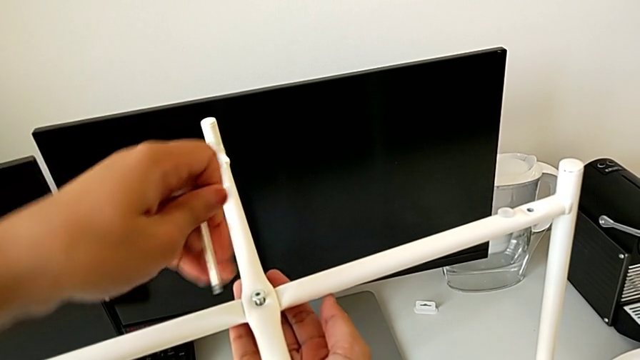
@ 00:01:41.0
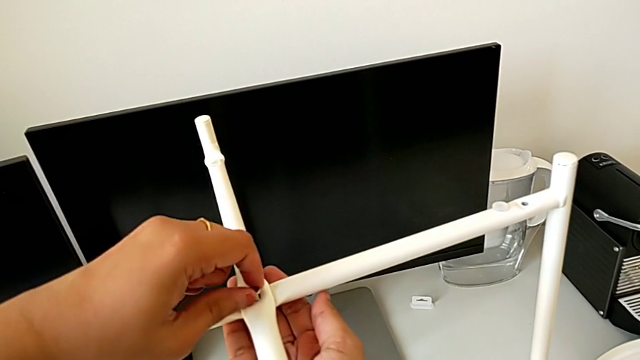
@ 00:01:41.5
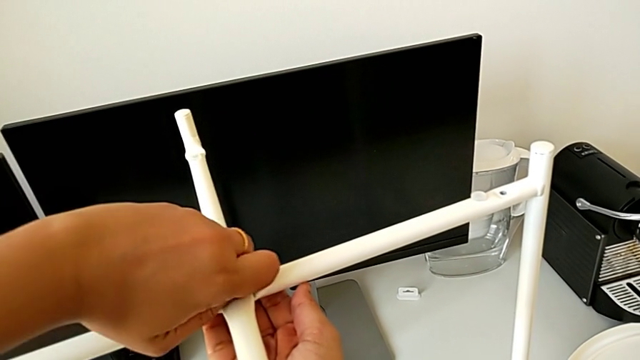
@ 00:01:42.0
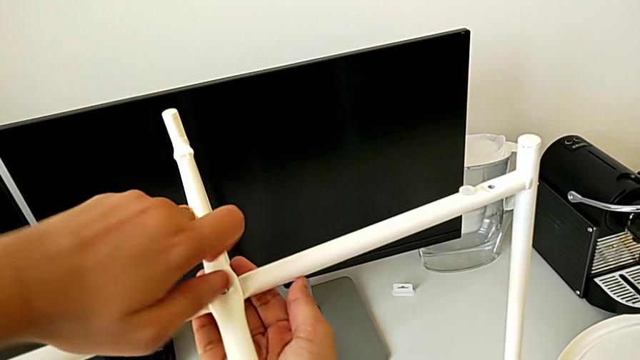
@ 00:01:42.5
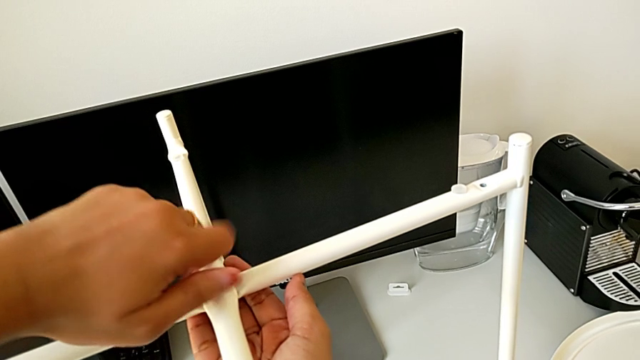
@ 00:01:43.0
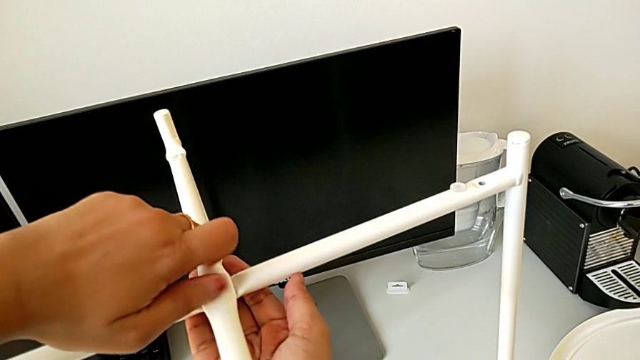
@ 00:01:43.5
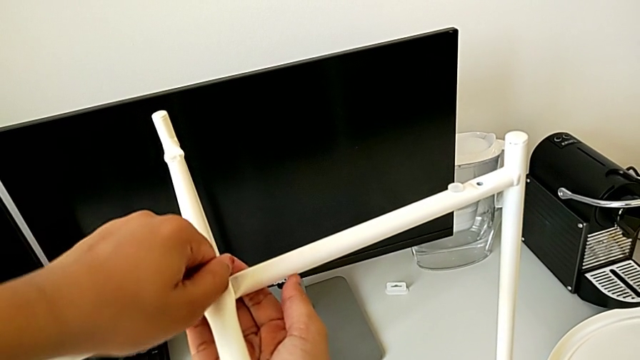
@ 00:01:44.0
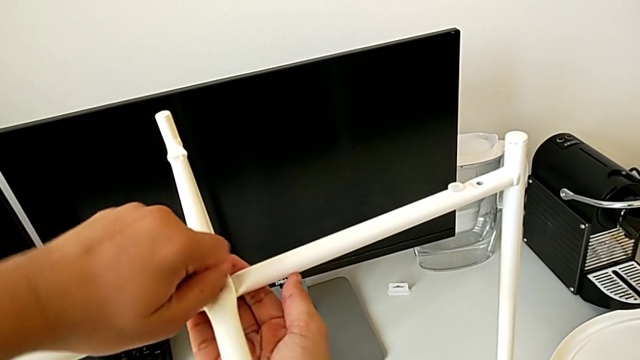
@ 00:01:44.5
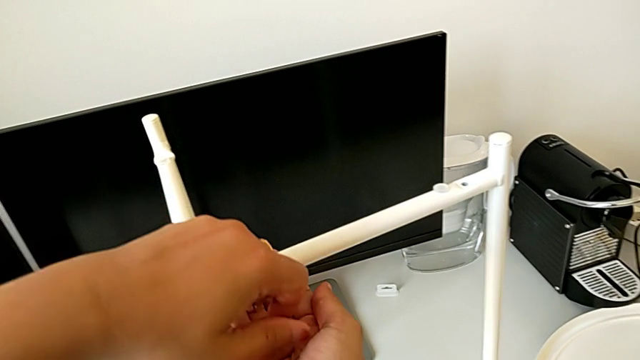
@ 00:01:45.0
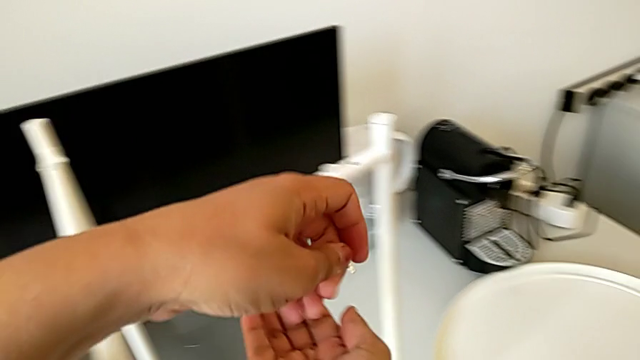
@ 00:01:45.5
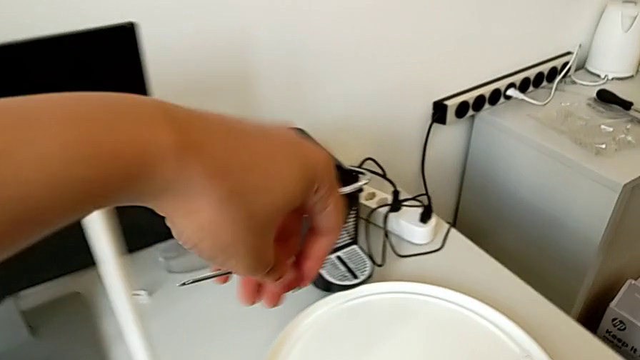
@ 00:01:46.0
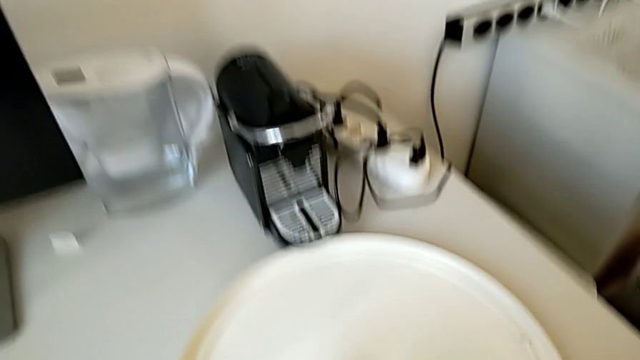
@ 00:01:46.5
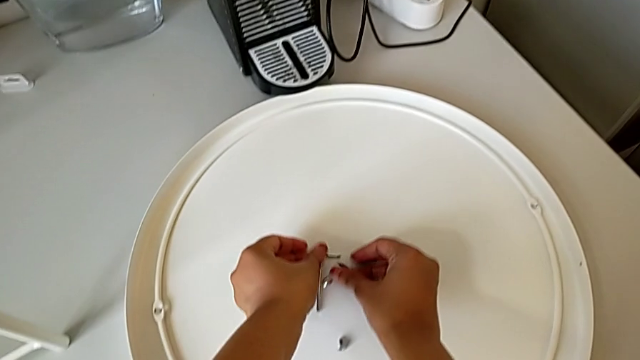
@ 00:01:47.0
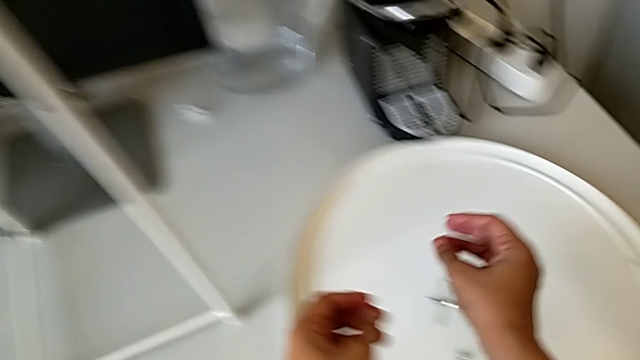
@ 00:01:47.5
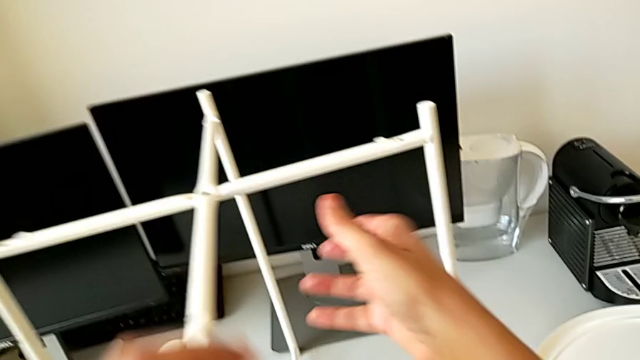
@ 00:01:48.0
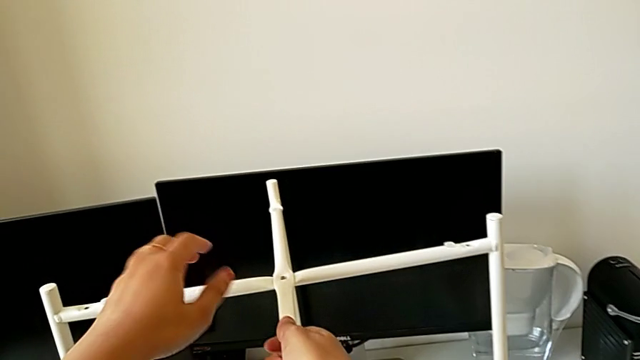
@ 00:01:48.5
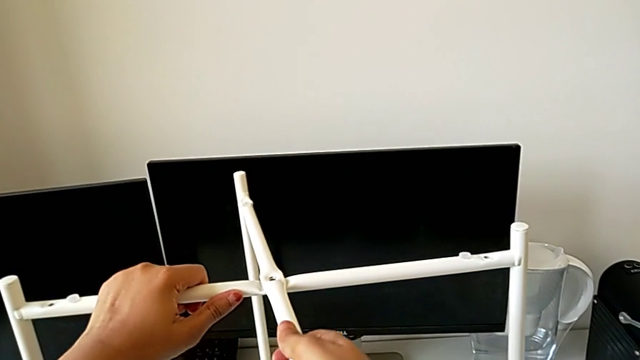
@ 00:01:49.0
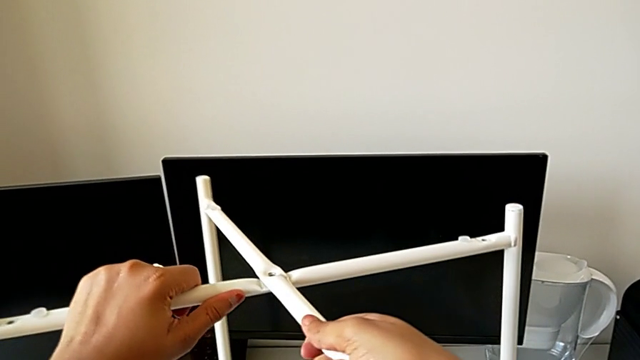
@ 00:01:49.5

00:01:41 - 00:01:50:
The camera wearer is disassembling the bottom of the table. They unscrew the hex socket head, disassemble it, place it with the right hand, place the Allen wrench with the left hand and begin to slide the leg.

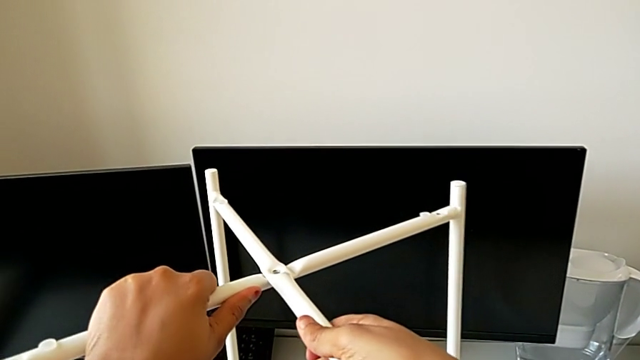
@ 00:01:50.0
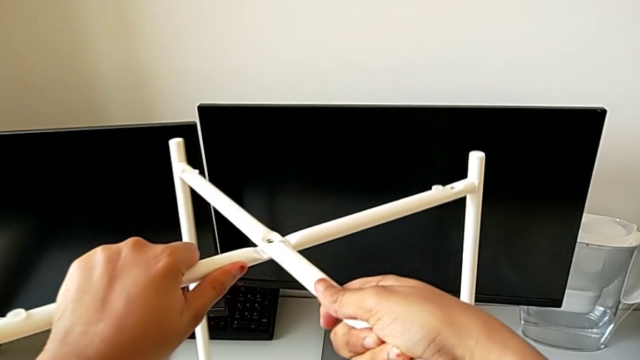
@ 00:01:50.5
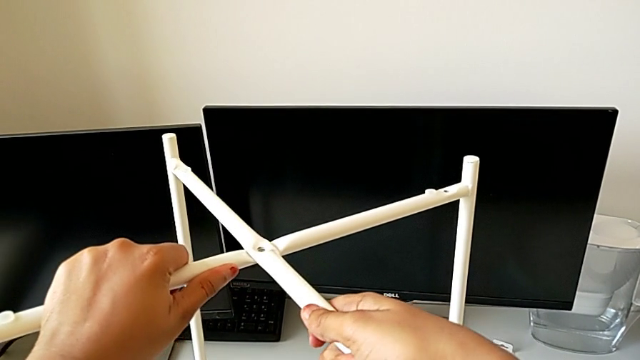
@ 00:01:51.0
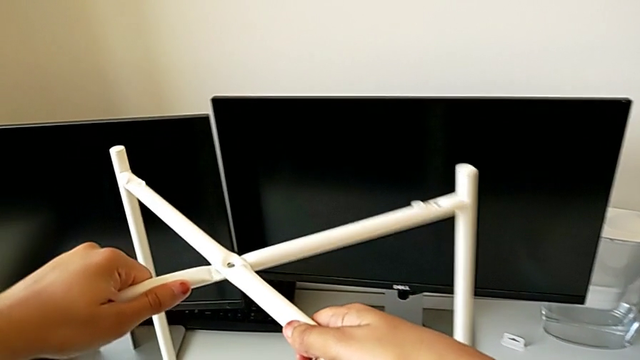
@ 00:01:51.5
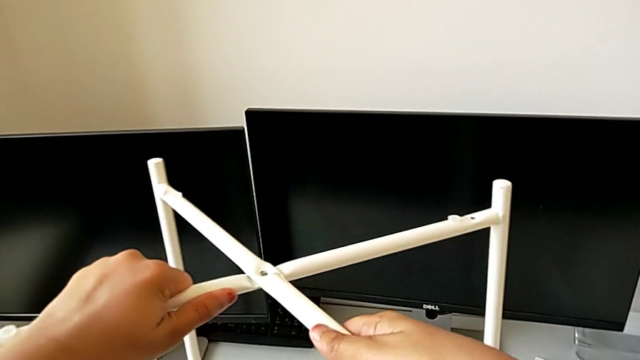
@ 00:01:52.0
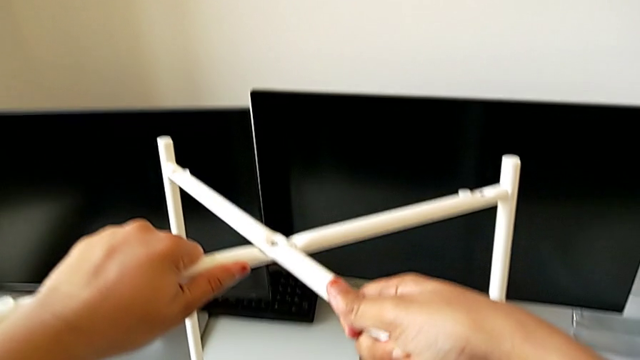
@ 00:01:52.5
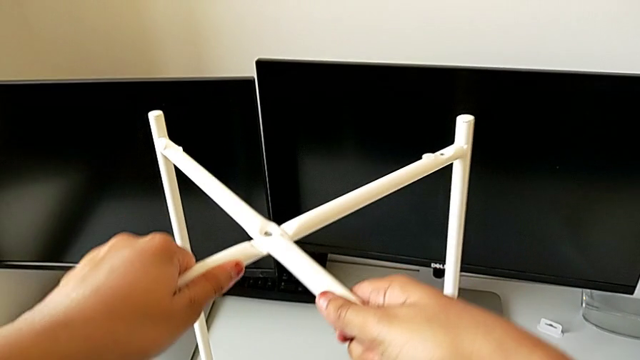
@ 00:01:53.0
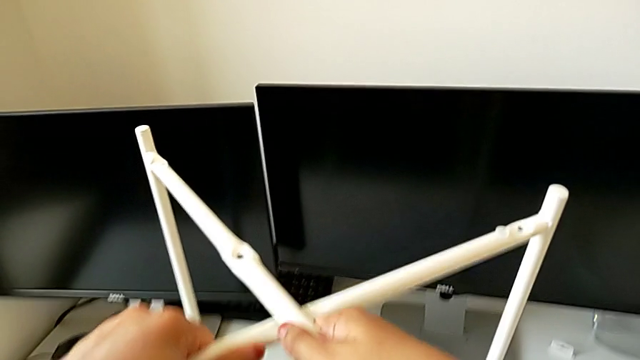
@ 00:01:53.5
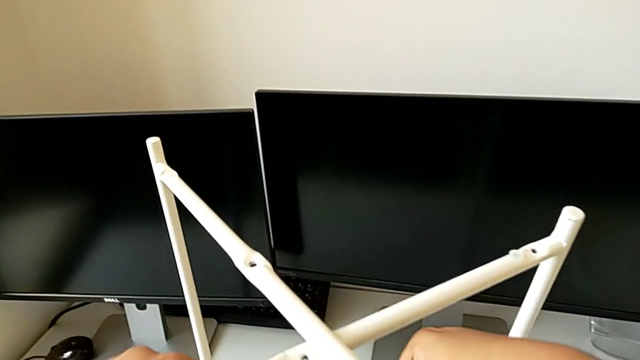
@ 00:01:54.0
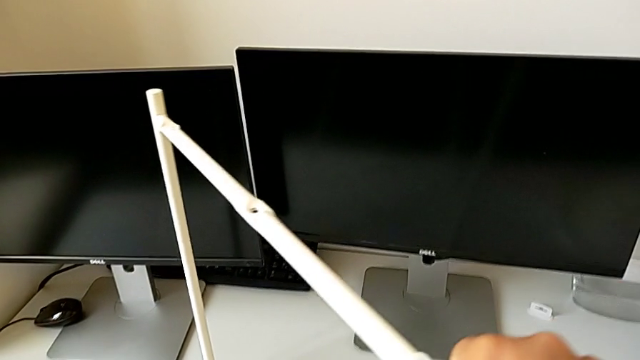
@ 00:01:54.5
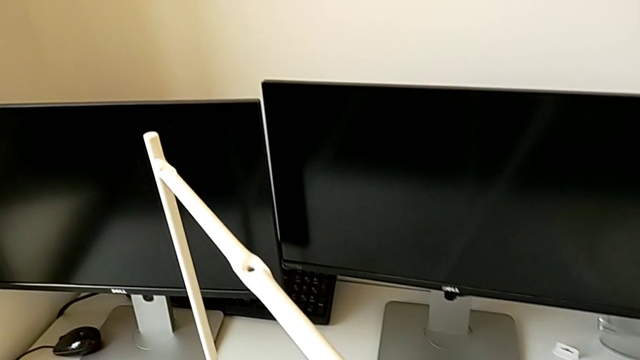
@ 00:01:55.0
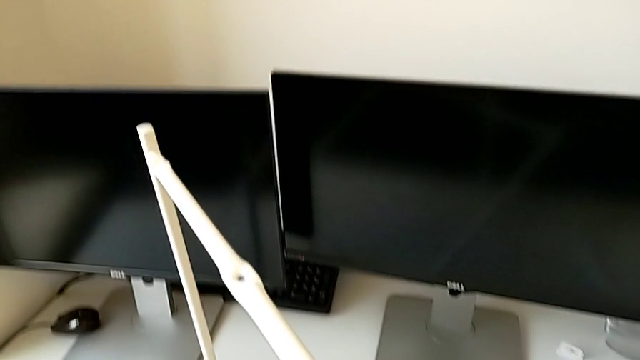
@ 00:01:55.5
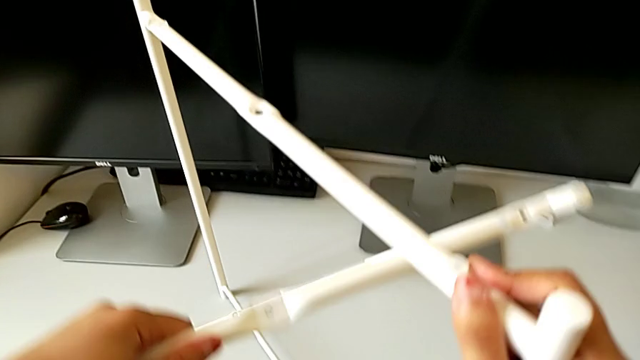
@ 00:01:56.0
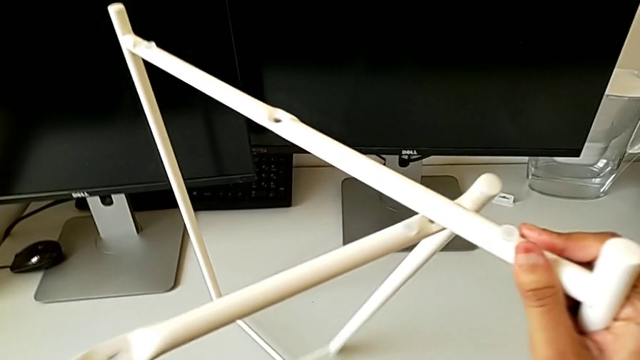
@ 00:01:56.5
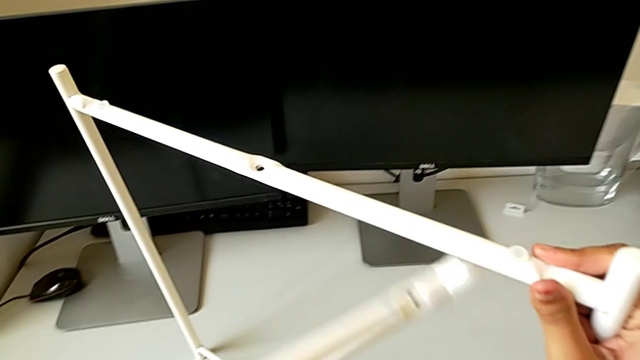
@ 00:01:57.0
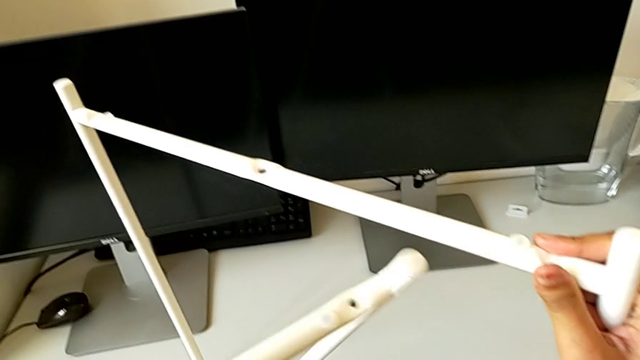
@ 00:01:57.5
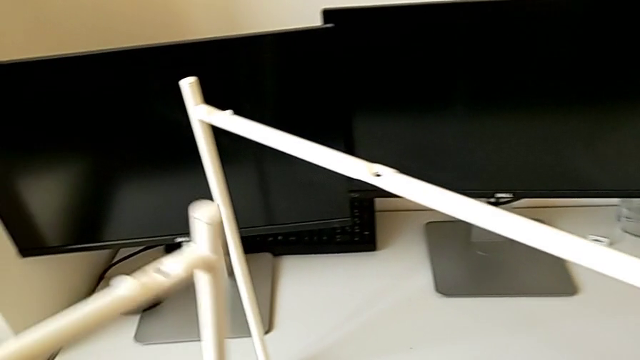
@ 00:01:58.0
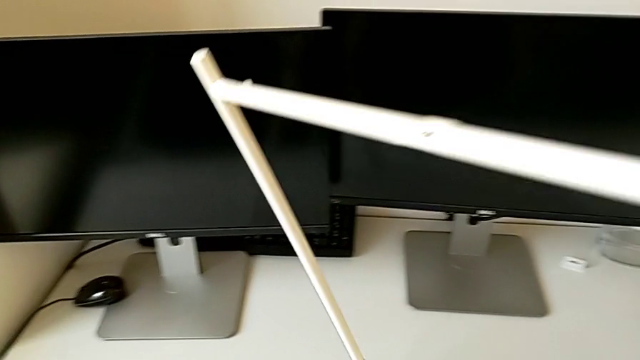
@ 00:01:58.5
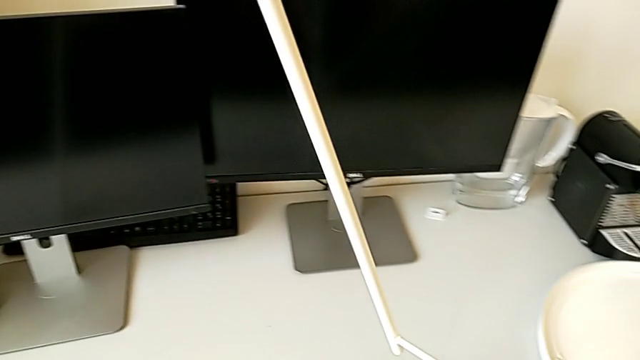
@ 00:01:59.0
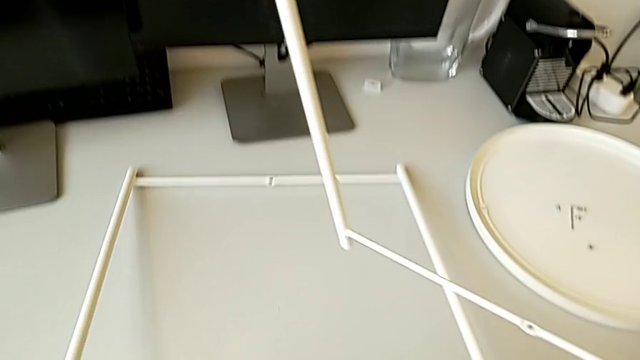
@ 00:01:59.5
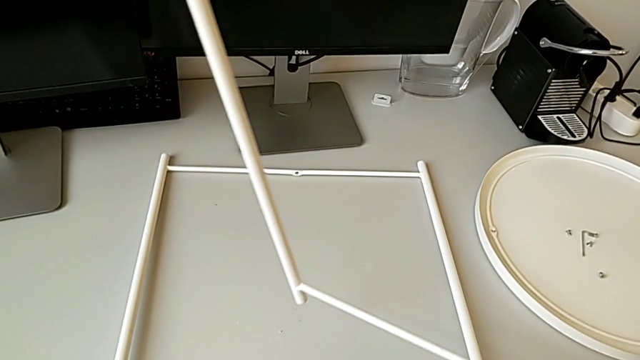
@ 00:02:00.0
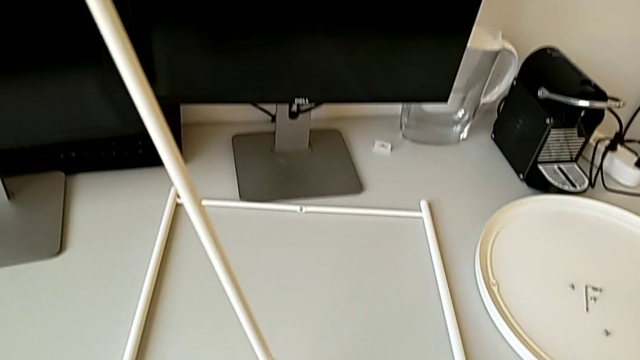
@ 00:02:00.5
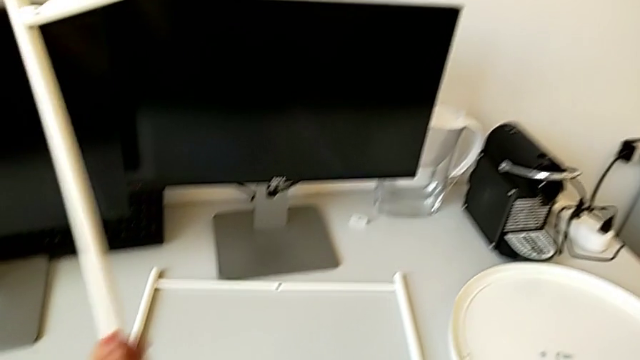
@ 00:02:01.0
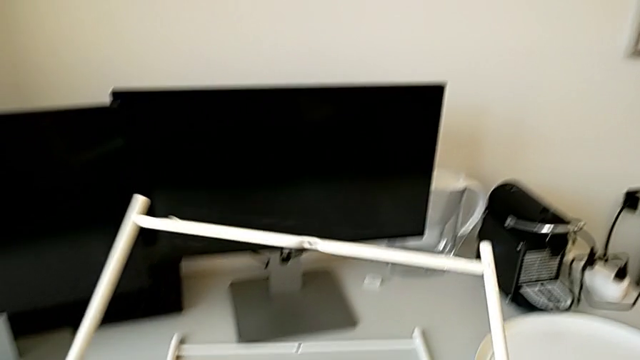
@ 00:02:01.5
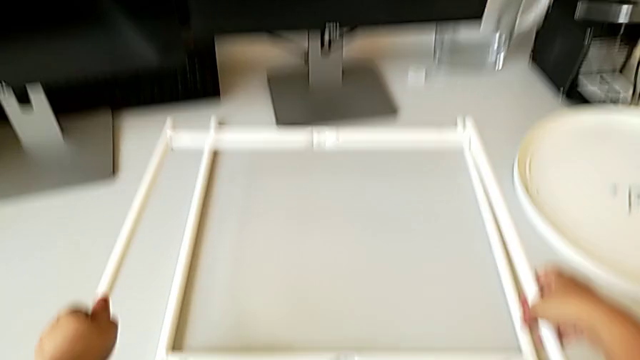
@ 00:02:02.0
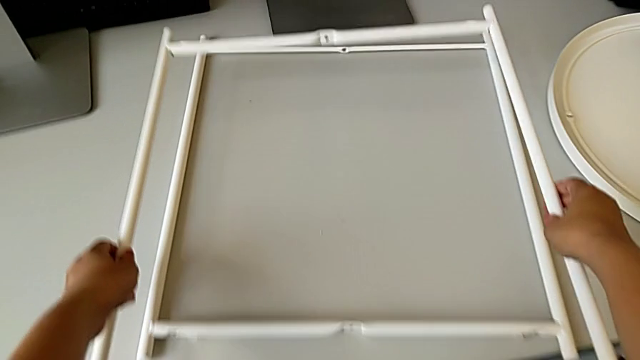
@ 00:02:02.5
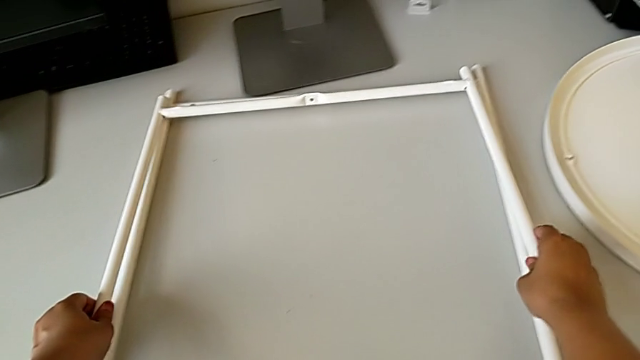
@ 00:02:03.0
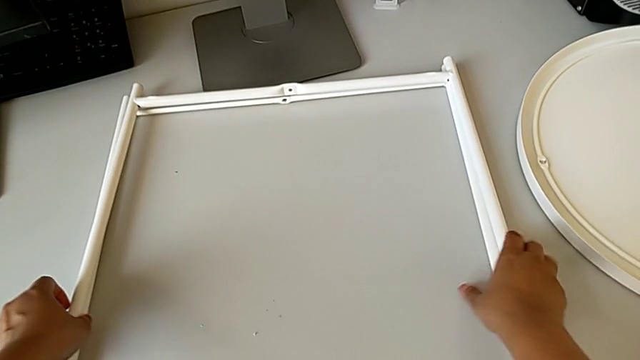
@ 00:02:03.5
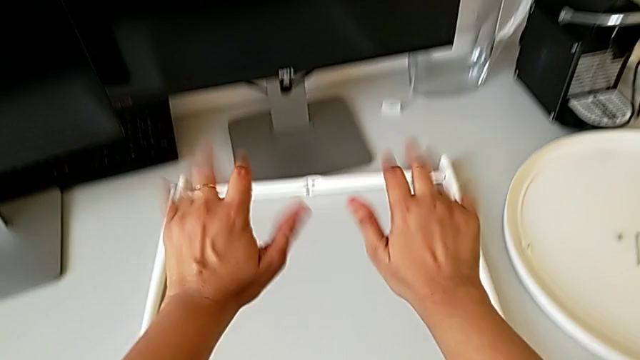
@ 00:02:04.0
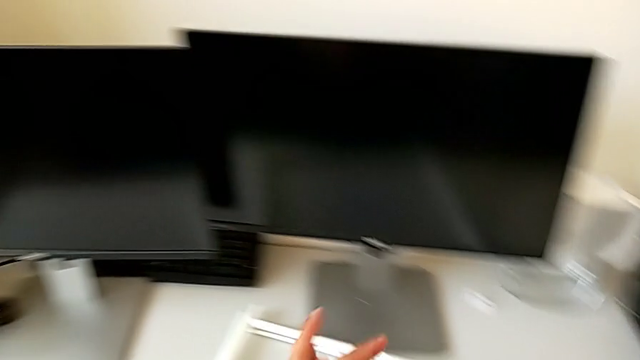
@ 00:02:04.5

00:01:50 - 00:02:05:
The camera wearer is disassembling the bottom of the table. They keep sliding the leg and place it twice.
